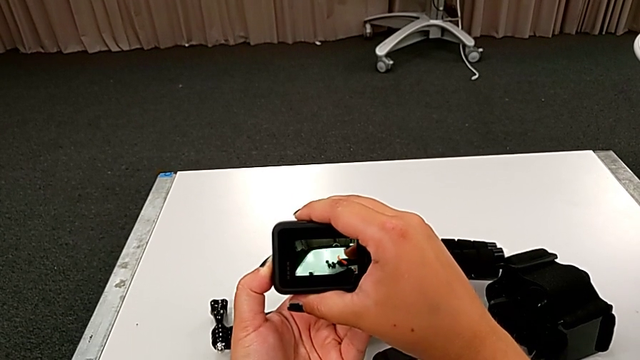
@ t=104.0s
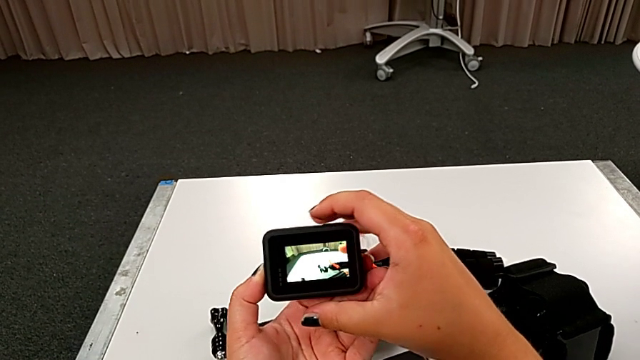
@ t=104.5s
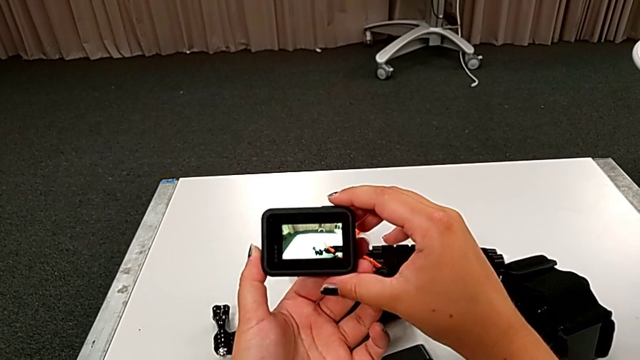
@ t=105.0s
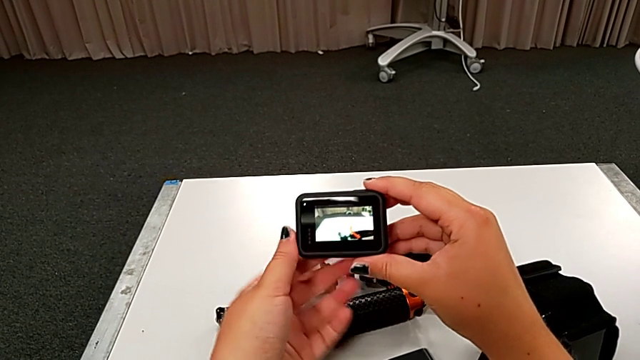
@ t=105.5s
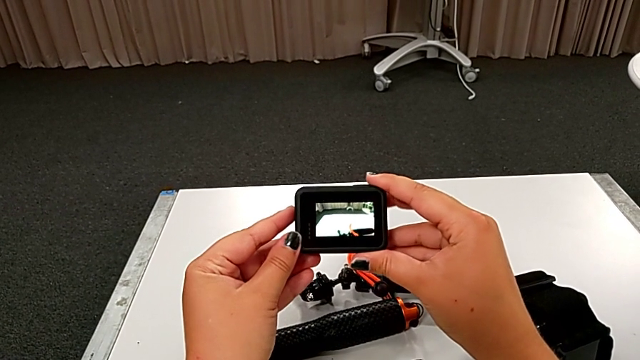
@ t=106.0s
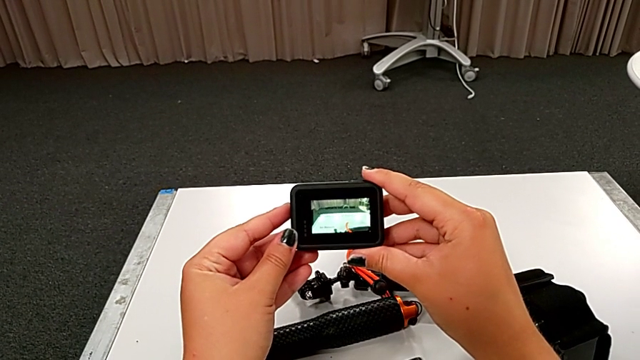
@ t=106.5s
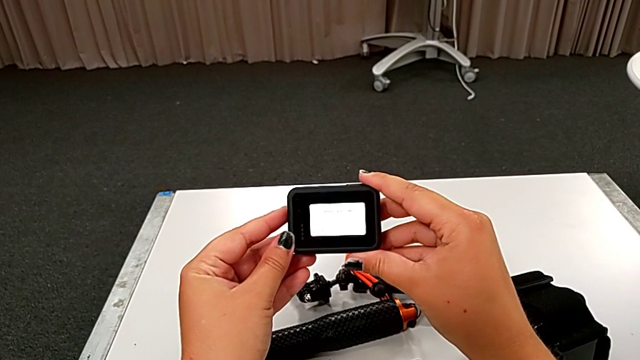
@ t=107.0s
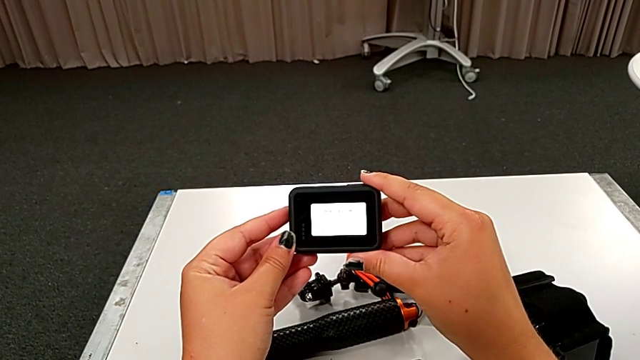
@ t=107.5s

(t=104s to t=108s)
The camera wearer is turning on the GoPro. They turn on the black GoPro.

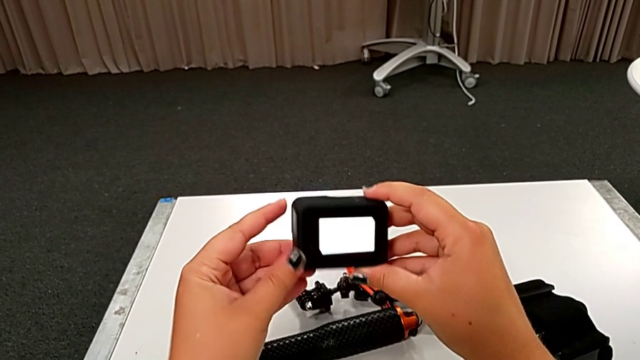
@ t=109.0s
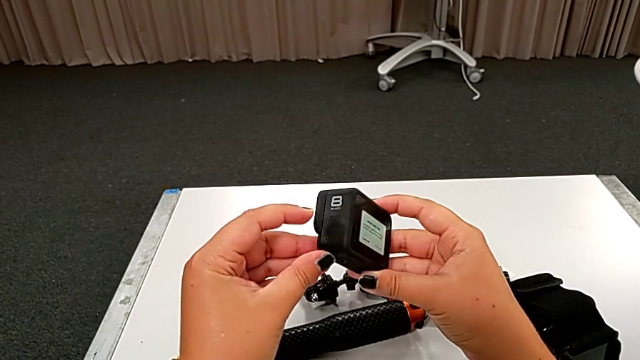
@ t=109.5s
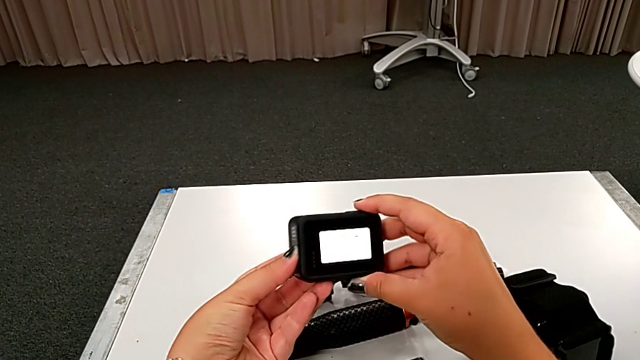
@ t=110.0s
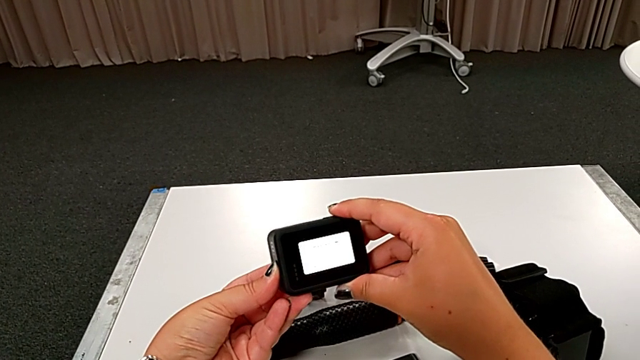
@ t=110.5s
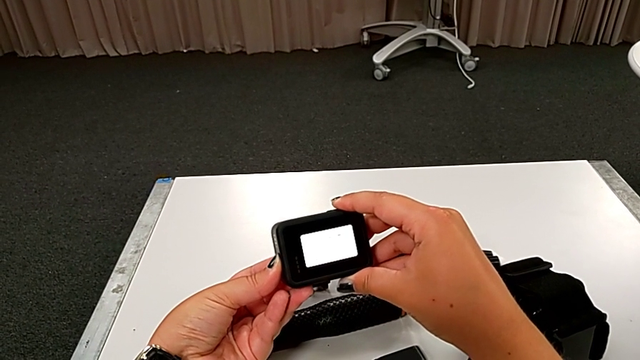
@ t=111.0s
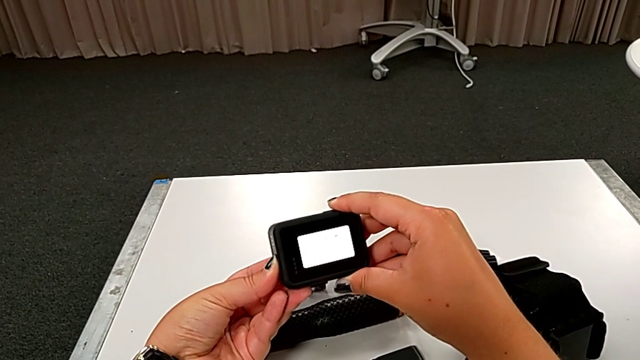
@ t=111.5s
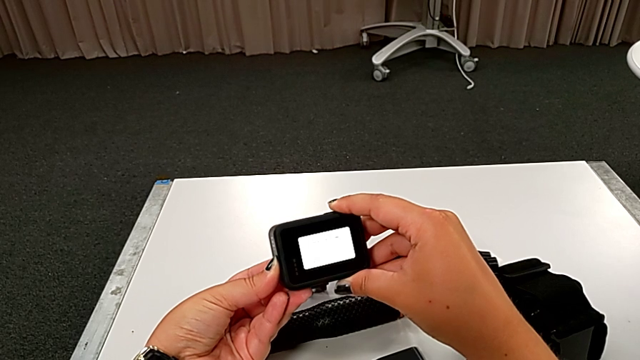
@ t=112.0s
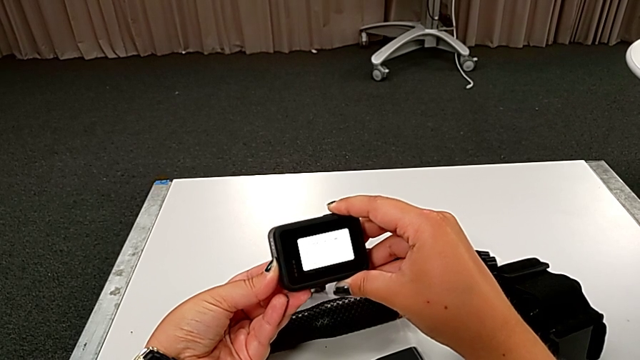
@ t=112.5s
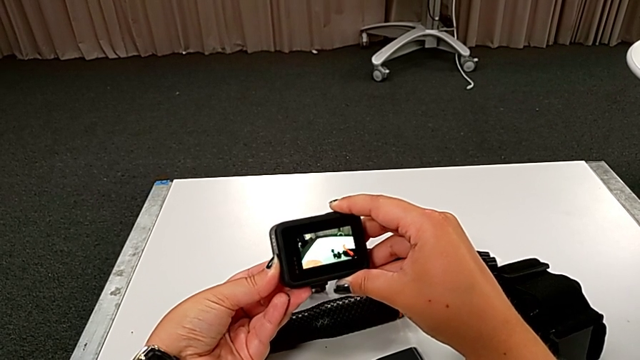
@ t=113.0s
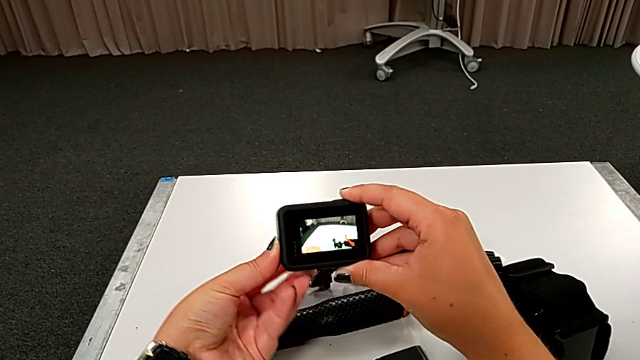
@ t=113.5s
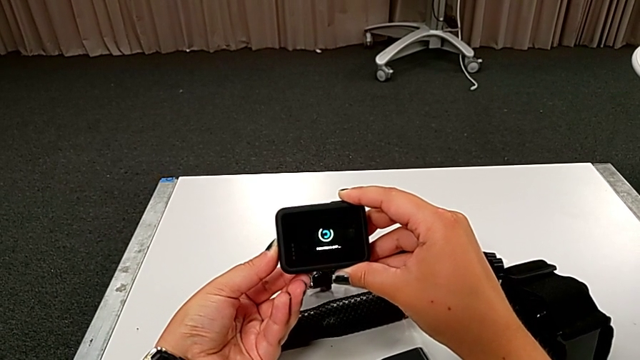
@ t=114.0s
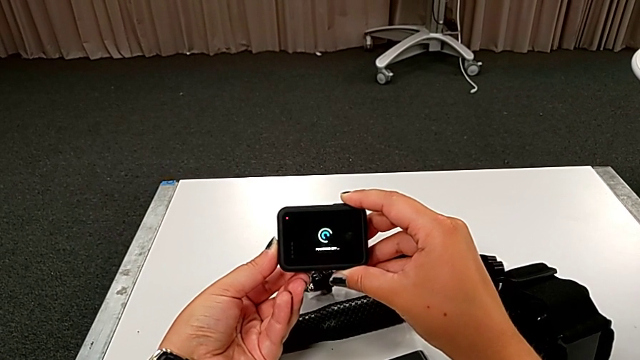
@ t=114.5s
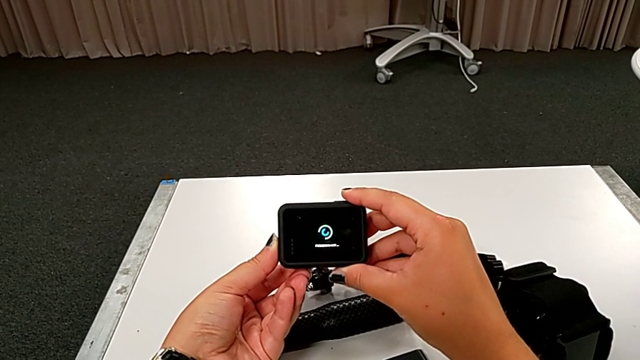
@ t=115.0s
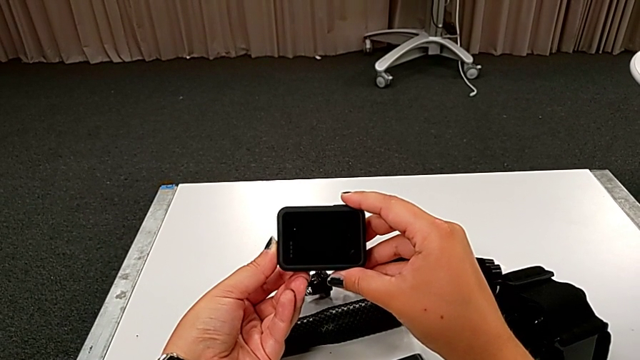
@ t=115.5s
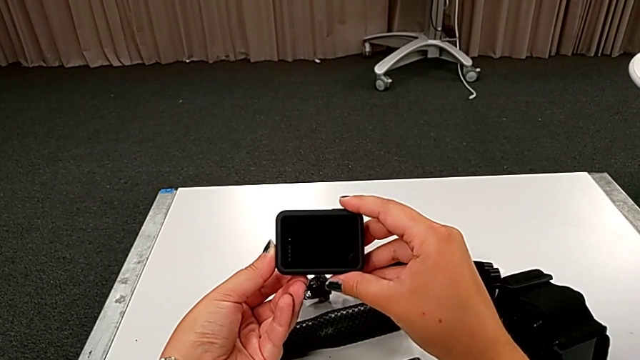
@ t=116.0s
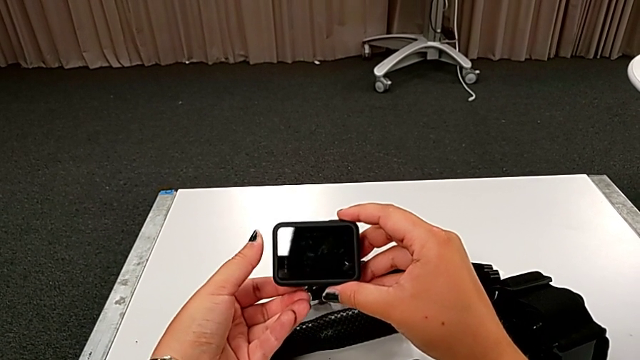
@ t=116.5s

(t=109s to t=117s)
The camera wearer turns off the GoPro. They turn off the black GoPro.

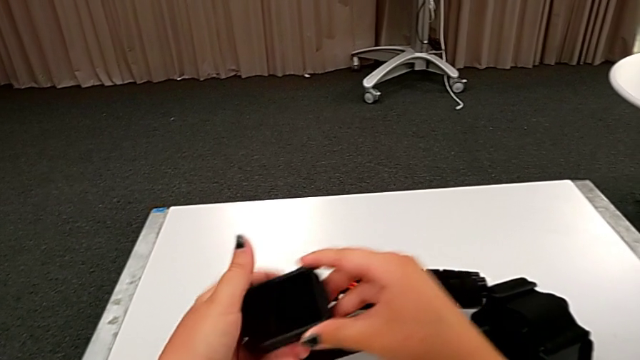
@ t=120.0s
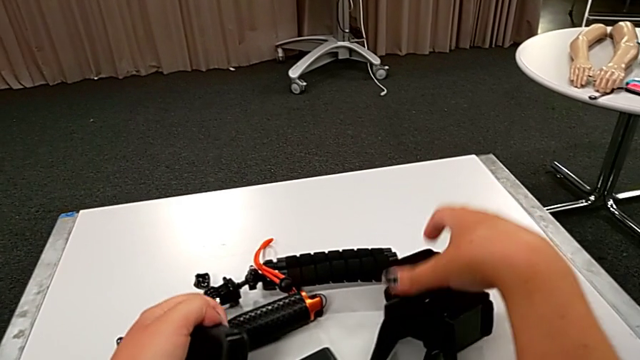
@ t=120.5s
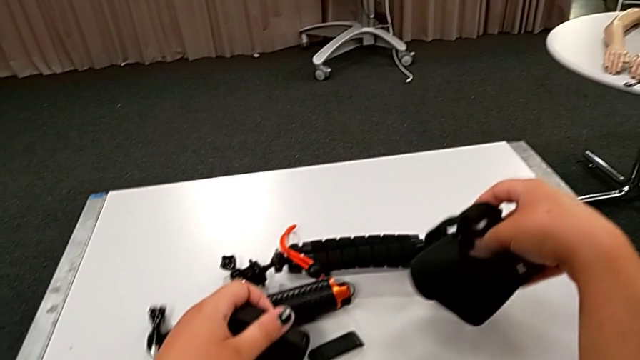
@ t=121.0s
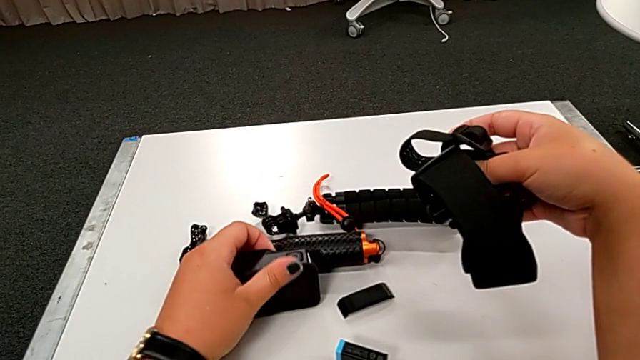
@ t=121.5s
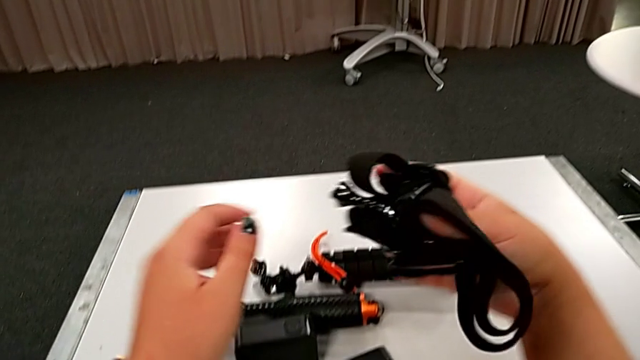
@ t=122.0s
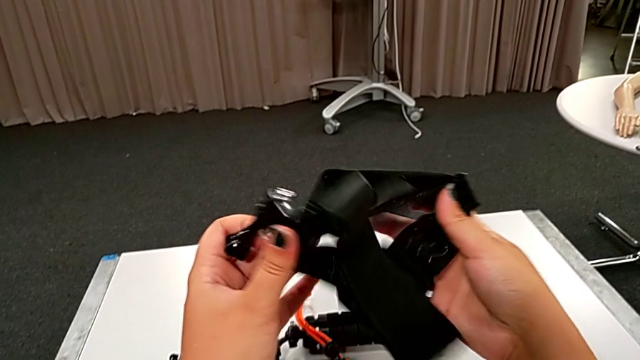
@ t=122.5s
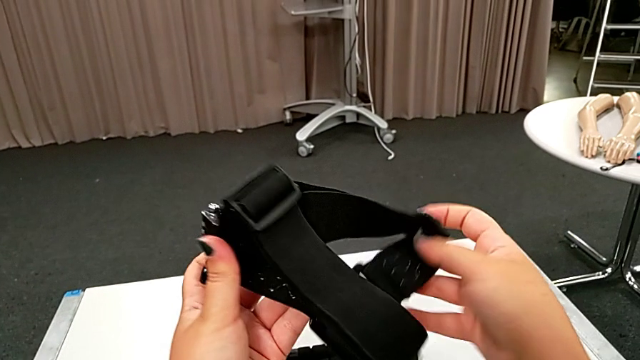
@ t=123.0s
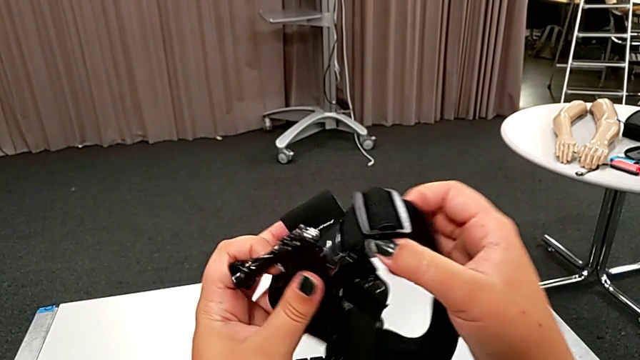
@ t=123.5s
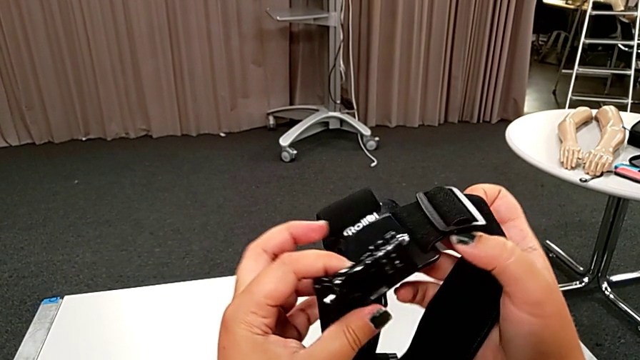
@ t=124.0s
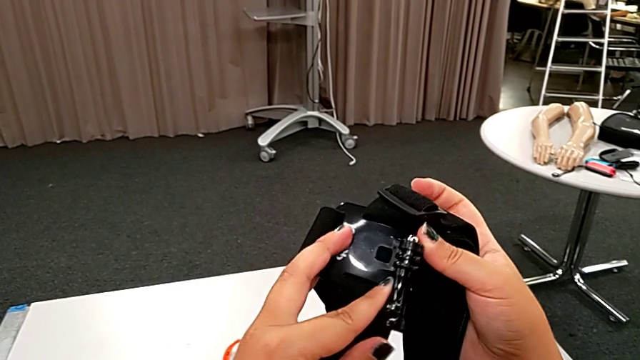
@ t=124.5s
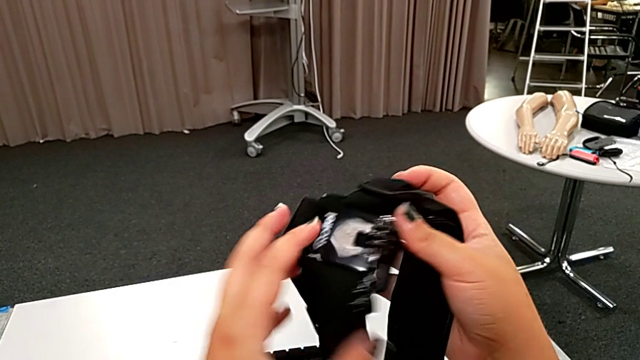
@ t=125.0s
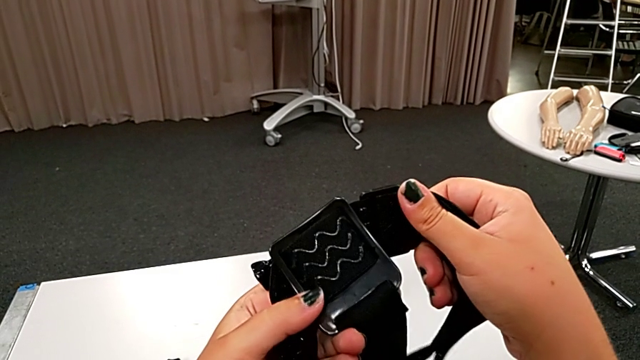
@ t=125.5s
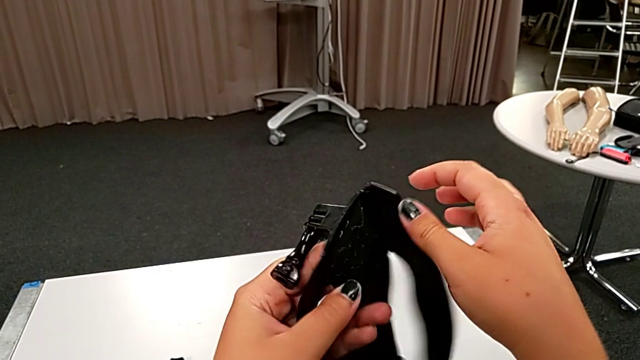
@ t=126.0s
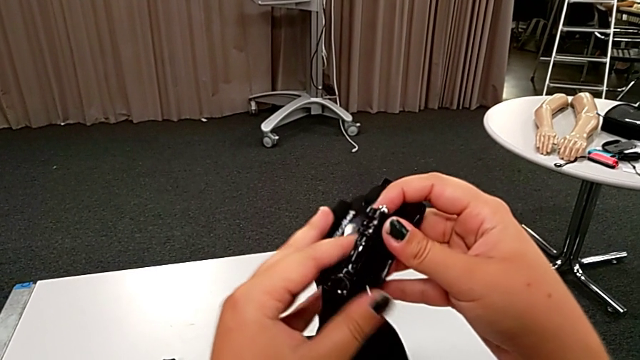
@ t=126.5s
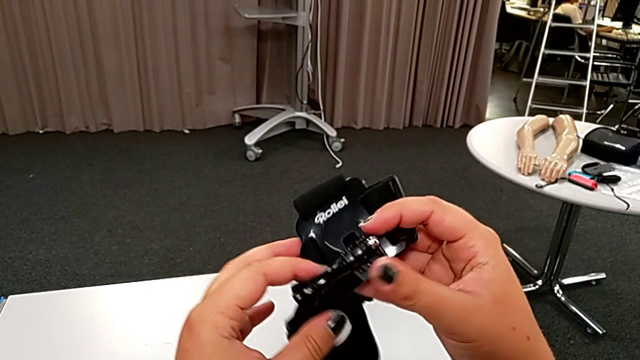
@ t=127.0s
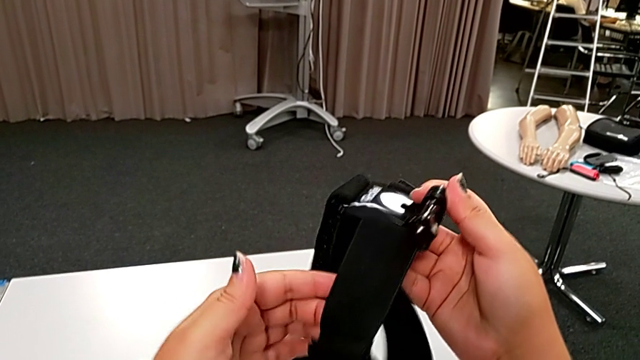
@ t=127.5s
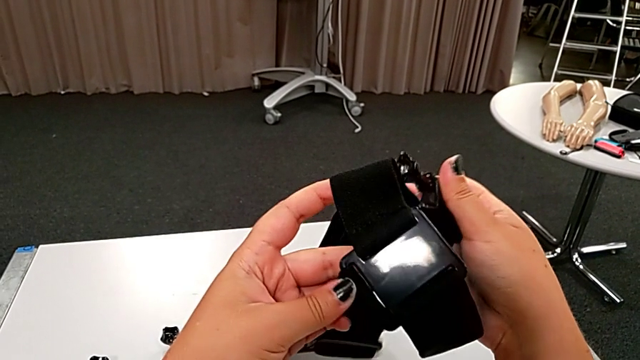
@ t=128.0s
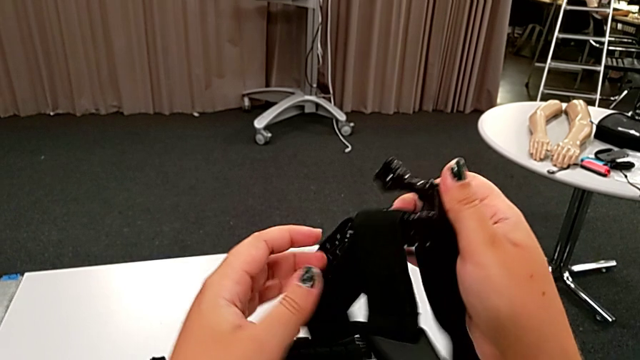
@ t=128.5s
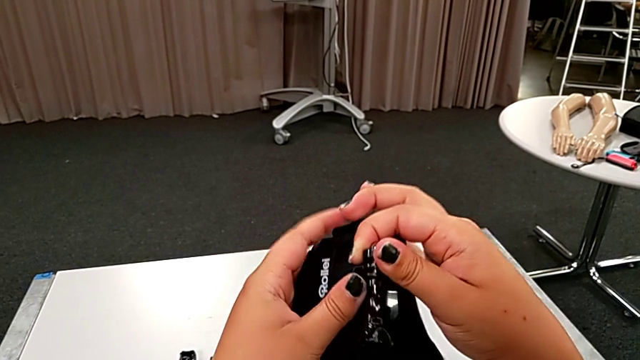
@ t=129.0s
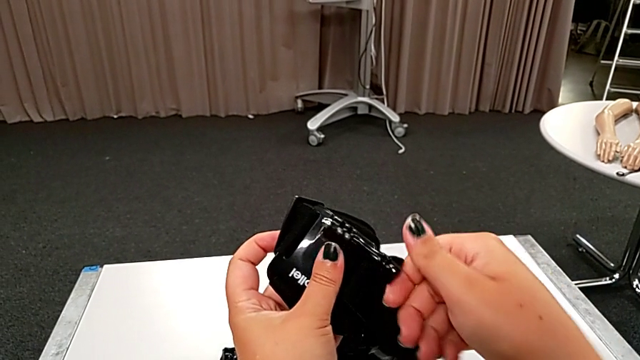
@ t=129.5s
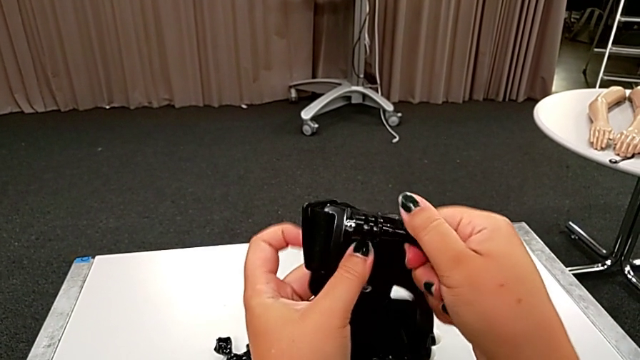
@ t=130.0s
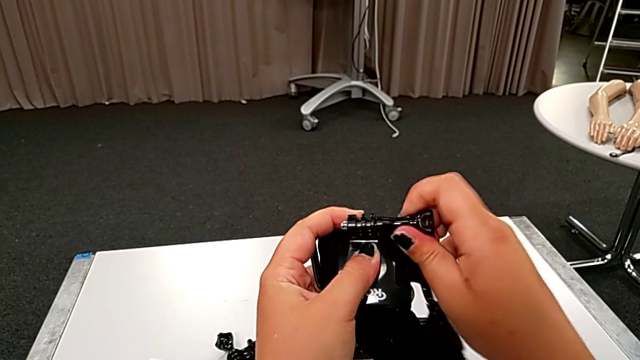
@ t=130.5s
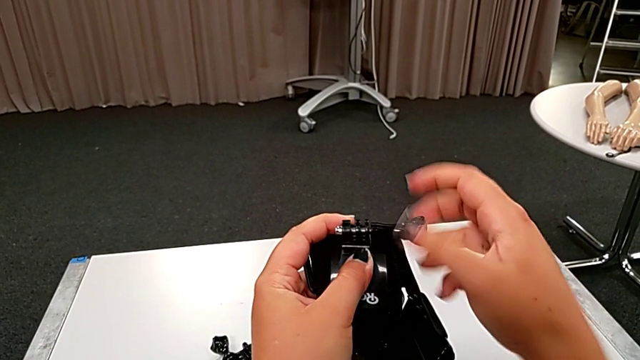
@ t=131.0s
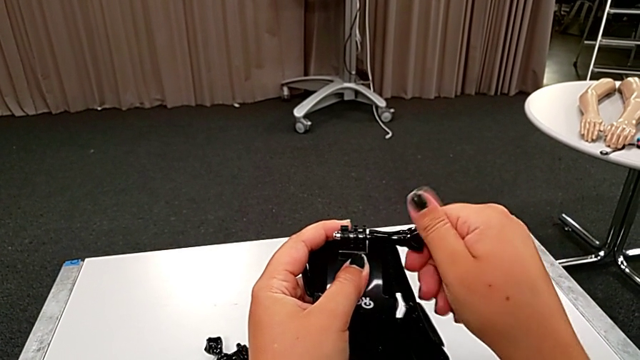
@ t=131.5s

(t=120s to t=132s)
The camera wearer is attaching the GoPro to the strap. They grab the black GoPro, inspect the black strap and unscrew it.
